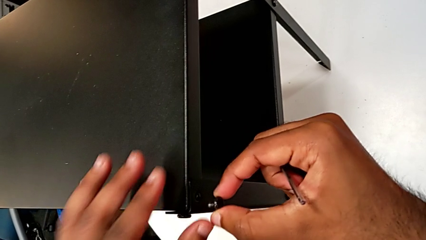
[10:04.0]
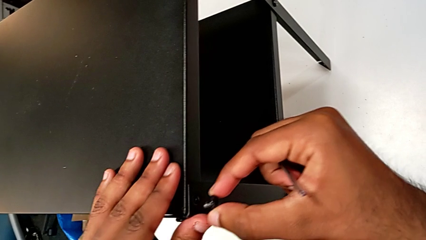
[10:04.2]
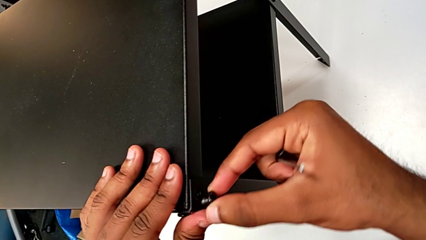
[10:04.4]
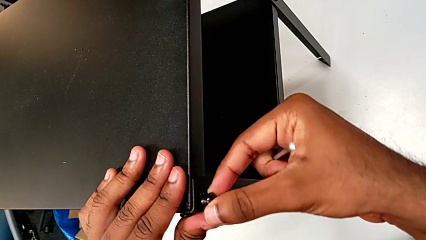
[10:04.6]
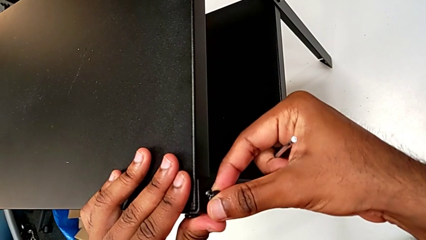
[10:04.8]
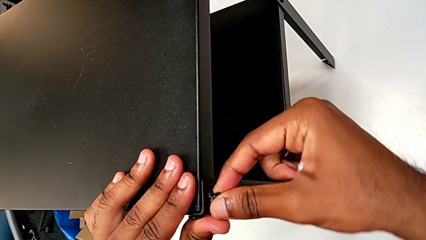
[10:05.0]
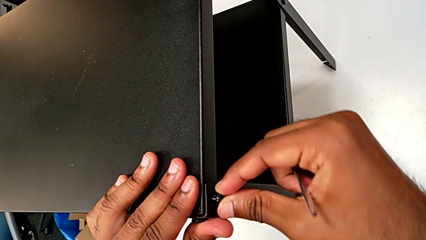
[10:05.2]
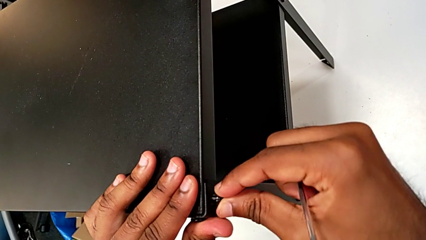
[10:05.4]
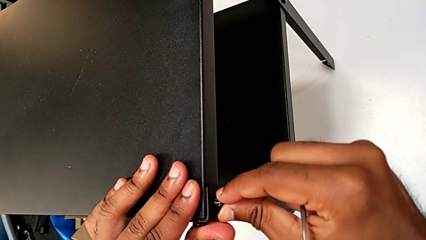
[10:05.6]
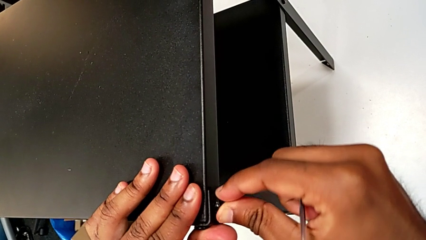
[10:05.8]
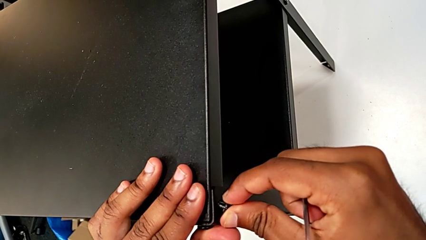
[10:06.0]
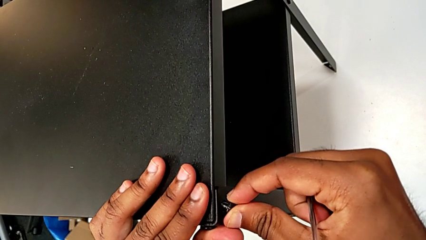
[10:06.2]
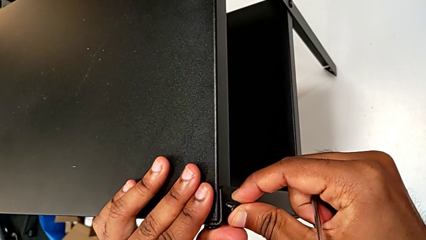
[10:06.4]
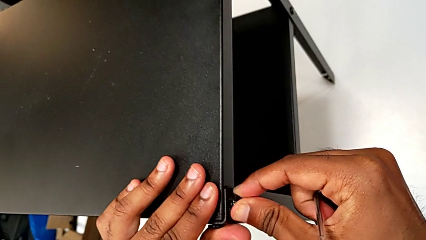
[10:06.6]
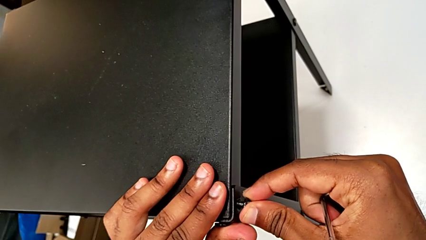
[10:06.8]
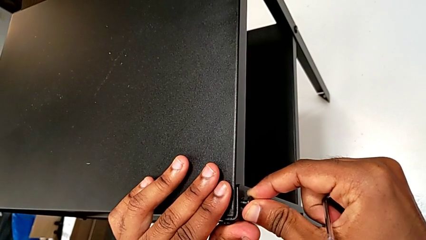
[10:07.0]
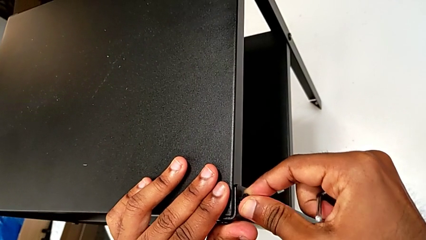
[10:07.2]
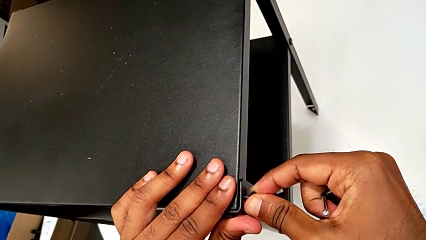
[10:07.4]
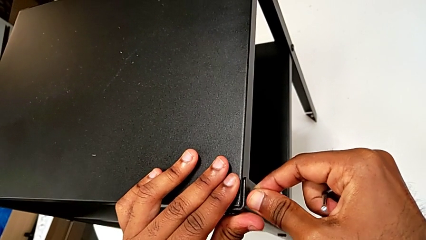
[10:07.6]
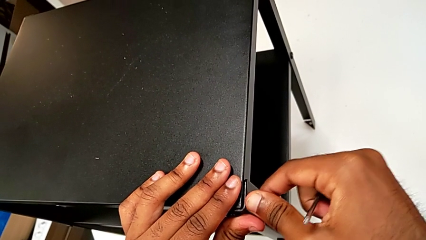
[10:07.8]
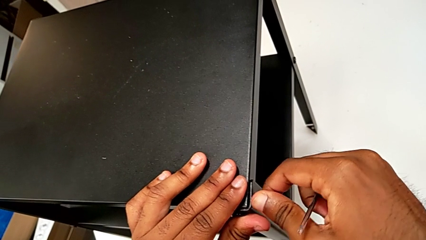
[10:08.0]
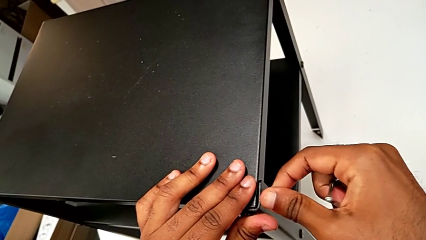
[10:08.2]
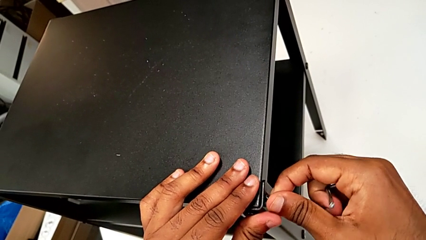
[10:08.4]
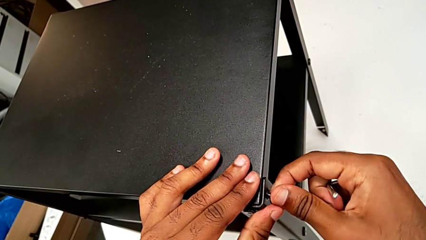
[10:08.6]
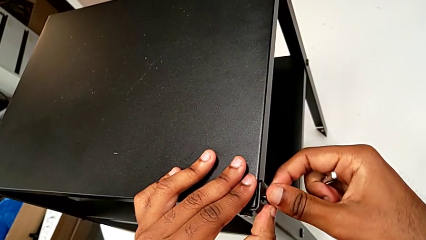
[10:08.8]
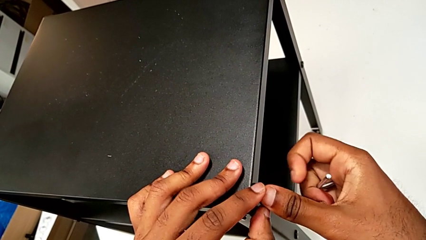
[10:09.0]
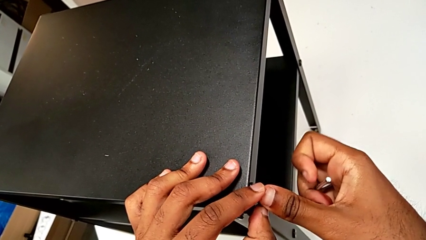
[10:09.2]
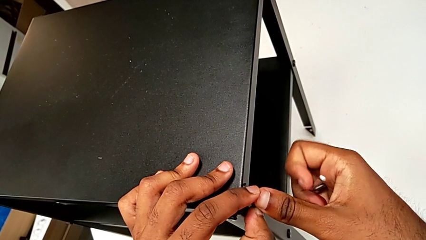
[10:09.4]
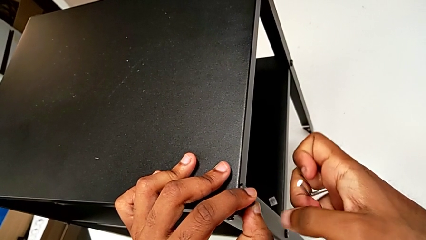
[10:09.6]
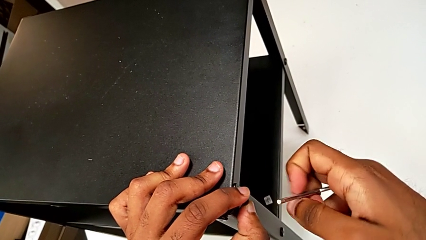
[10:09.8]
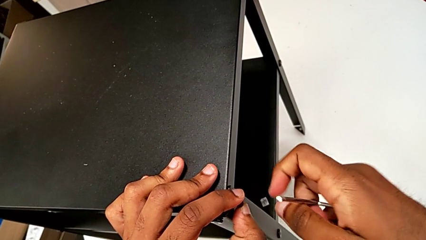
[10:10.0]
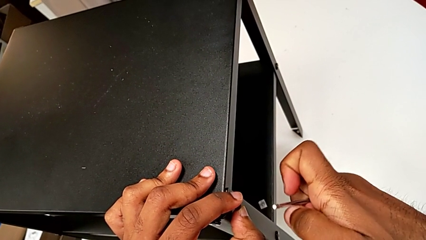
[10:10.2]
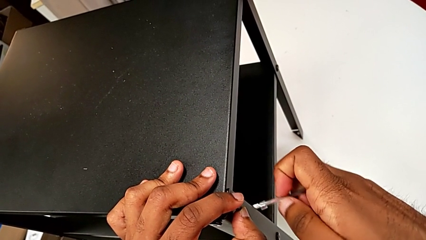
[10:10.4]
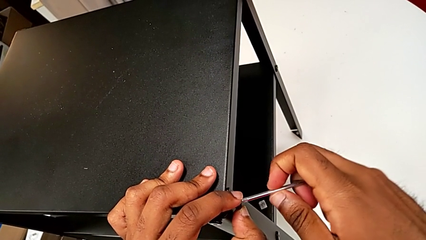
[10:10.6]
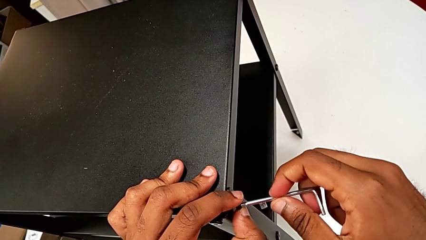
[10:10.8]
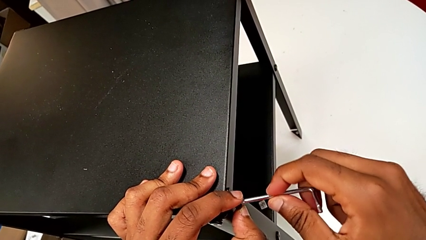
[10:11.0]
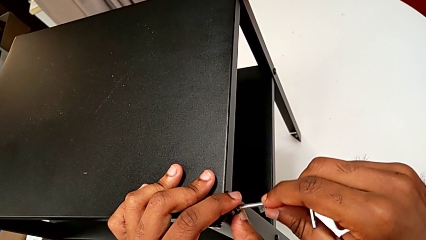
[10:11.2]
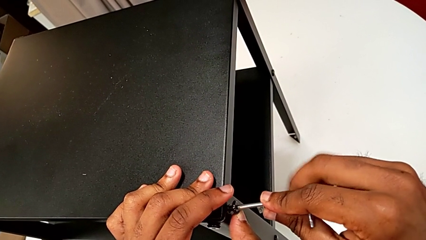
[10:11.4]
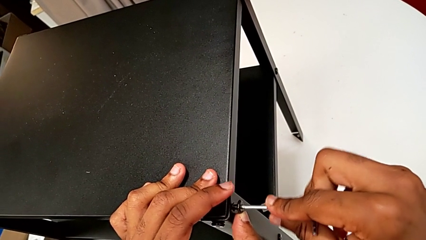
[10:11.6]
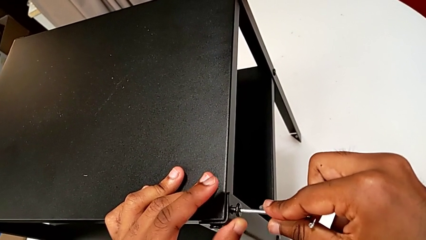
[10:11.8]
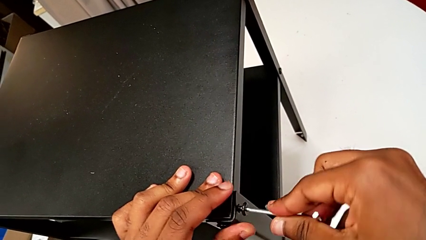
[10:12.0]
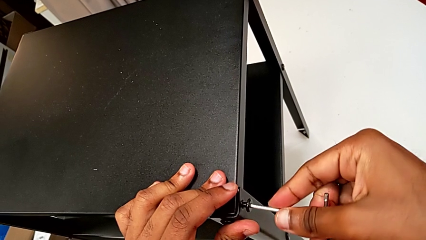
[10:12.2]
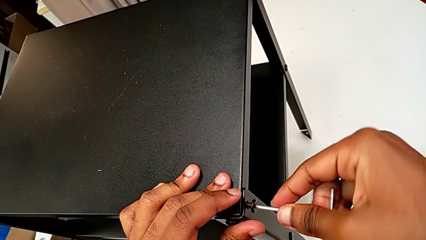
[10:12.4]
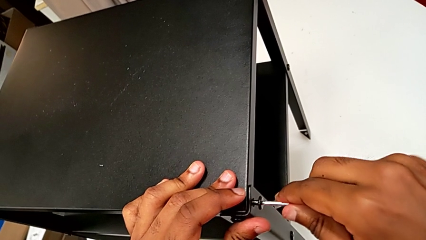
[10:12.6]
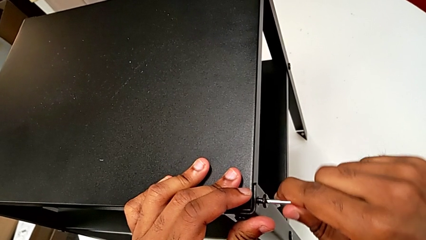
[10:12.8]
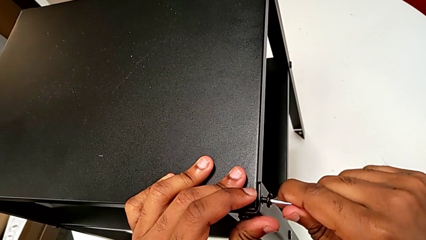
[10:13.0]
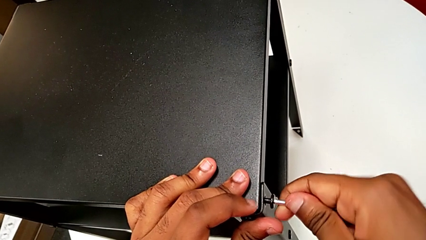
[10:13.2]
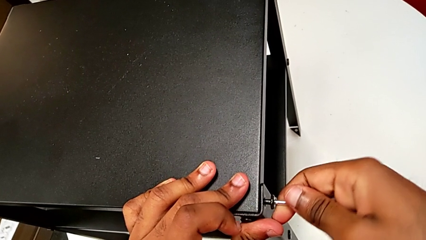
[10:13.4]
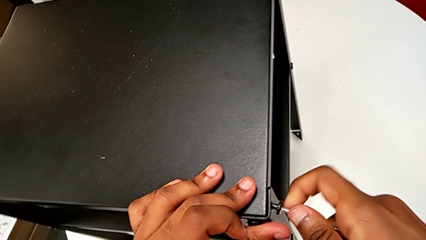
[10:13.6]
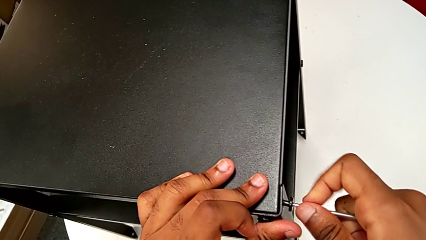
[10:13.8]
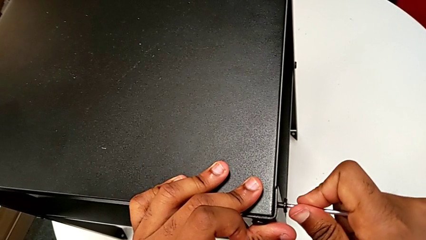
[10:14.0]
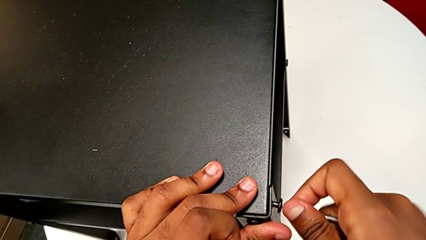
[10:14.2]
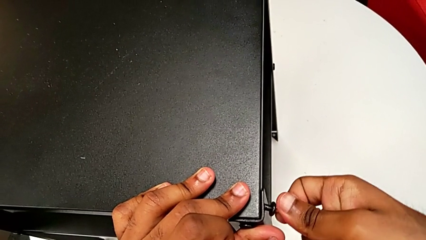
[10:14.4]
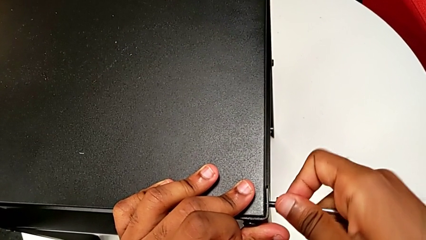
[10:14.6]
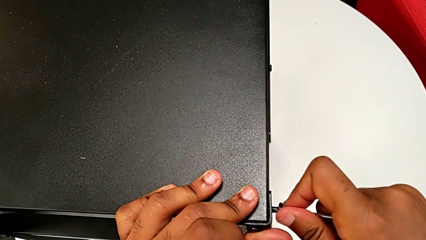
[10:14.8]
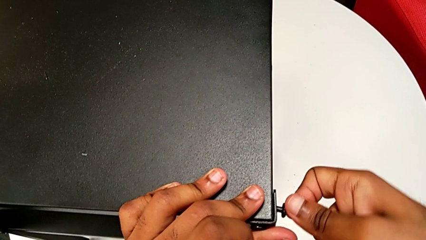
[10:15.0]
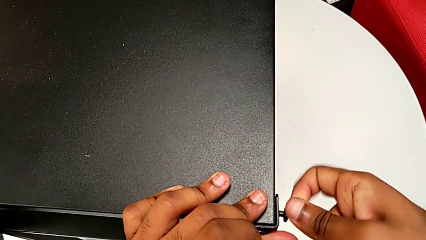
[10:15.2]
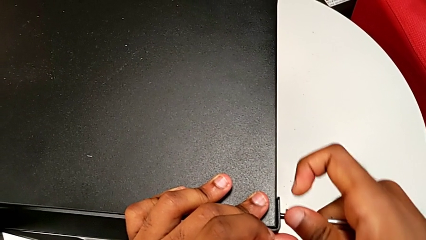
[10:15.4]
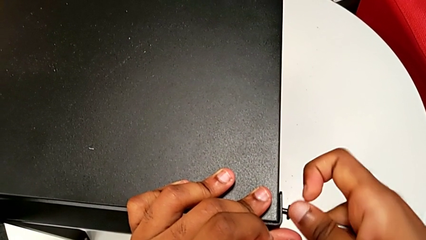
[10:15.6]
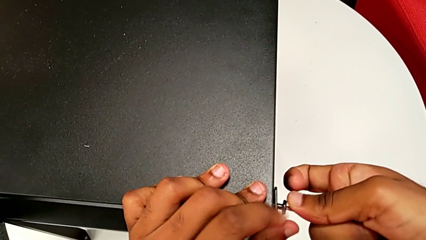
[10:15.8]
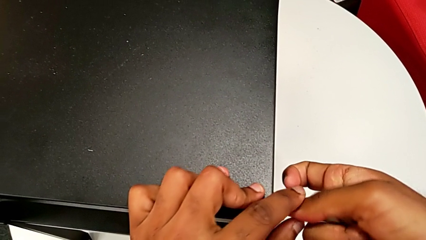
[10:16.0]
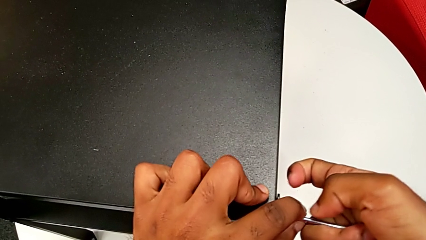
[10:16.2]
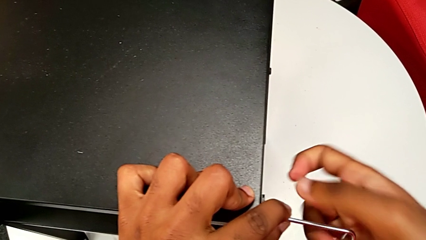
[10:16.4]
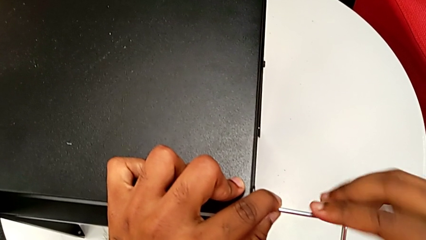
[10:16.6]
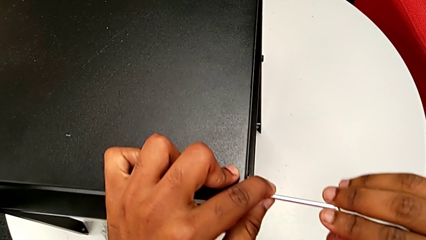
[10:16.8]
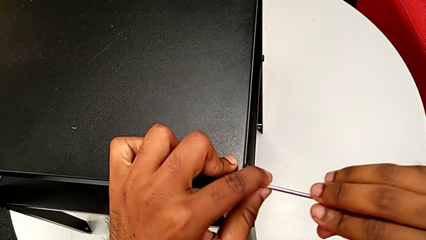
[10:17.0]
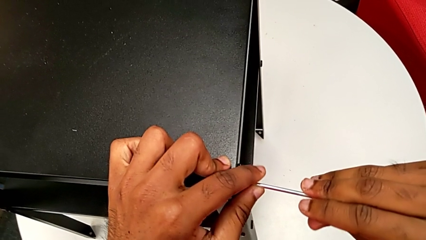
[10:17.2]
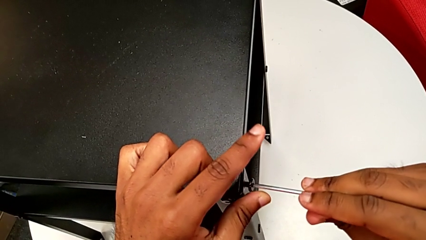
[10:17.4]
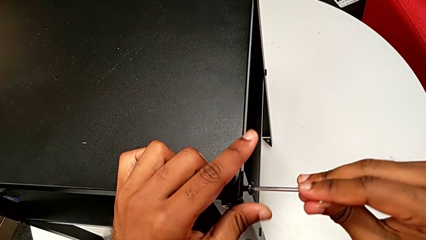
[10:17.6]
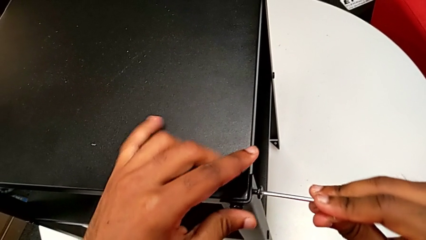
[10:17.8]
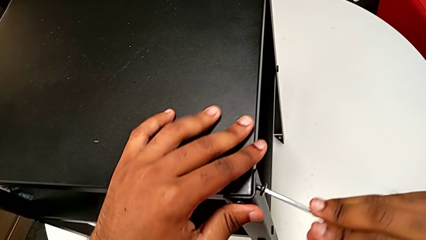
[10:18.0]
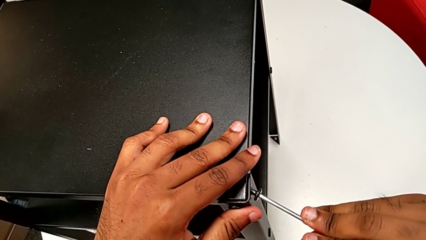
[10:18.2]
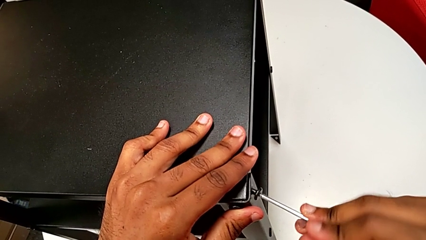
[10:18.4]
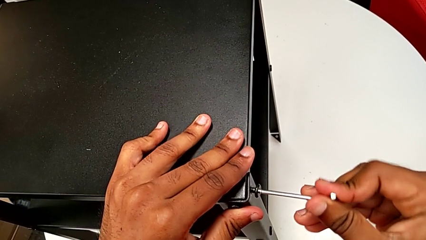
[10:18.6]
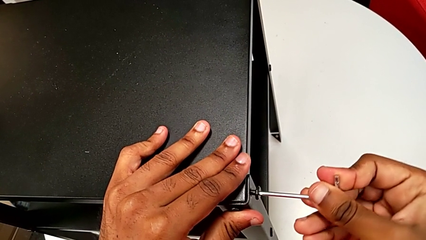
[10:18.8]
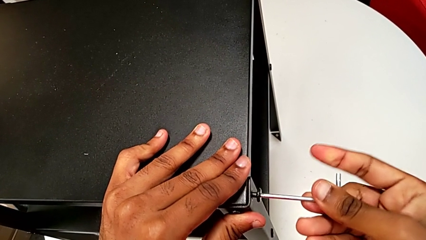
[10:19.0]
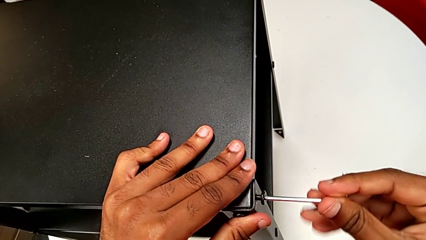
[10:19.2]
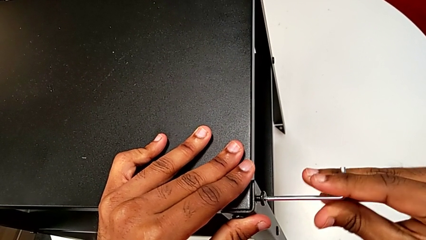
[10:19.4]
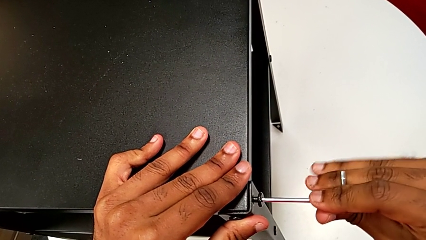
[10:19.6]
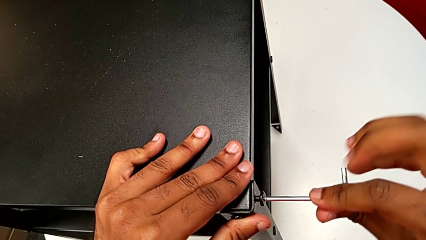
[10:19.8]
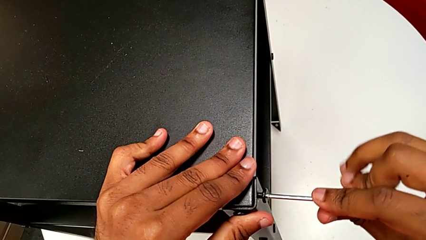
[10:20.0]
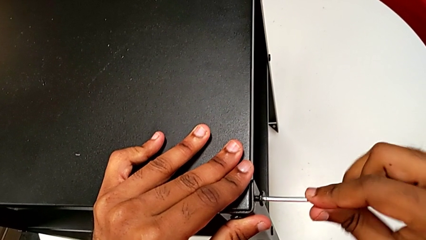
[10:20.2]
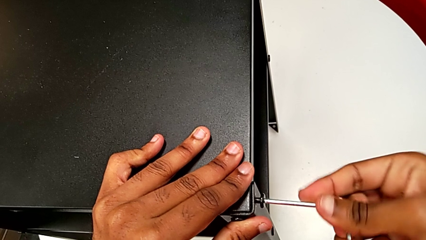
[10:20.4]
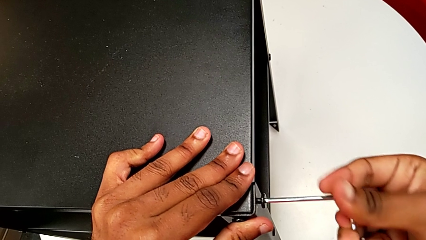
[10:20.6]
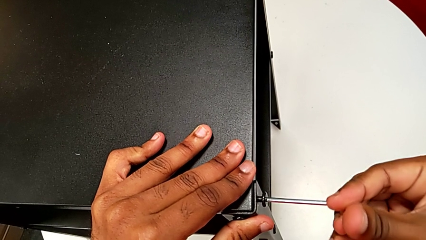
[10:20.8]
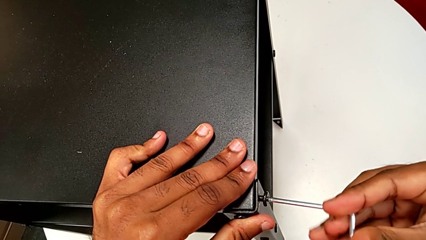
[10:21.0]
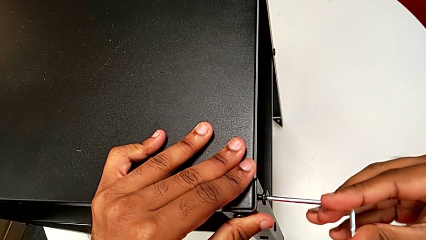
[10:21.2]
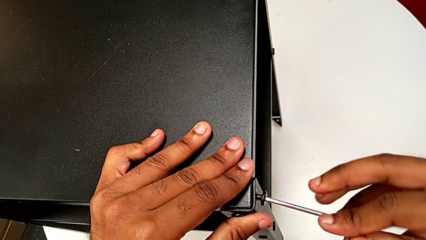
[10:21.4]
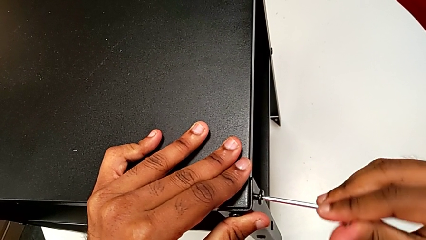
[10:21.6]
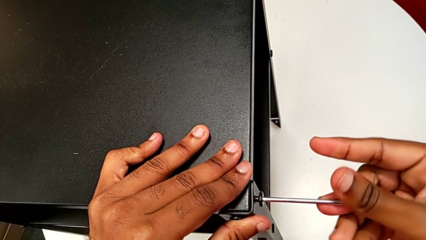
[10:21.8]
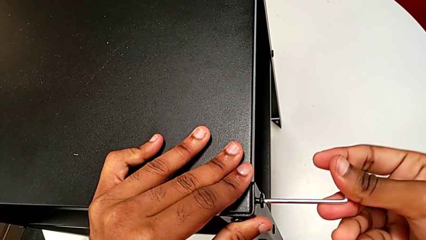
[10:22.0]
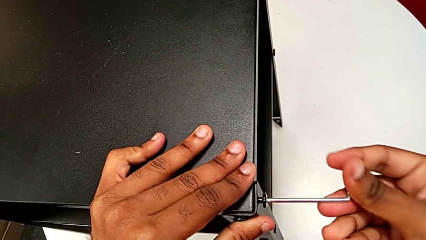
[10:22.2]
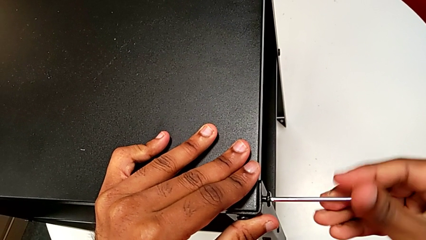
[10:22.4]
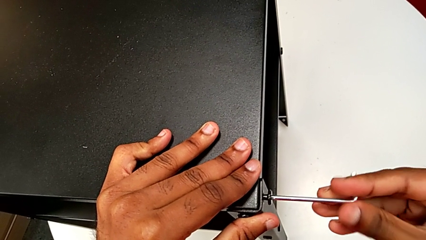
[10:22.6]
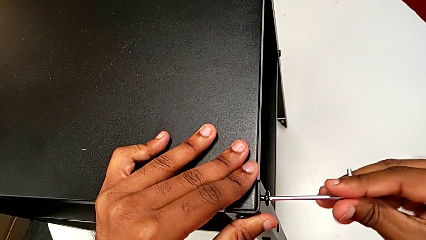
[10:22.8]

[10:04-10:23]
The camera wearer is screwing the two remaining screws. They keep inserting the hex socket head, hold it, insert the Allen wrench and begin to screw the hex socket head.
